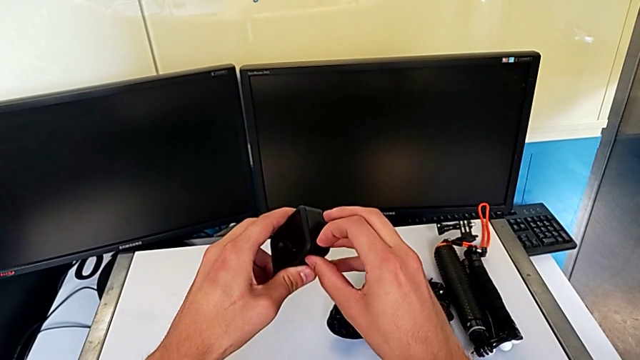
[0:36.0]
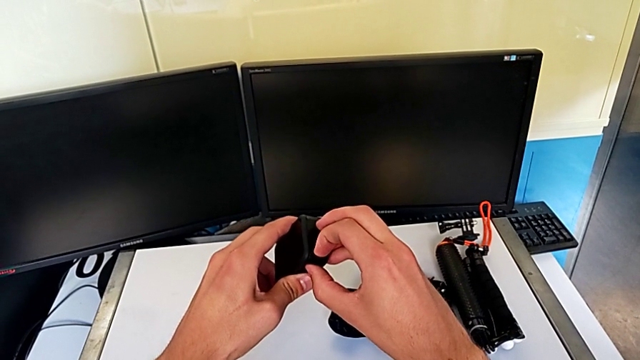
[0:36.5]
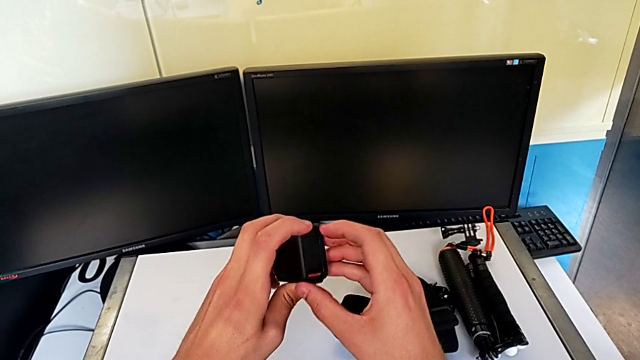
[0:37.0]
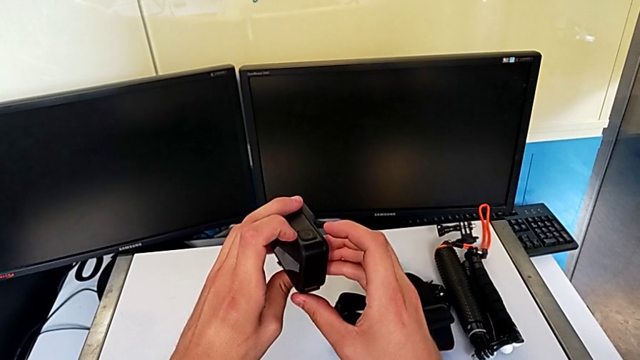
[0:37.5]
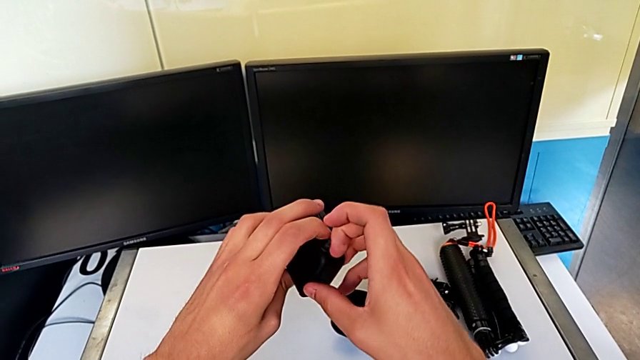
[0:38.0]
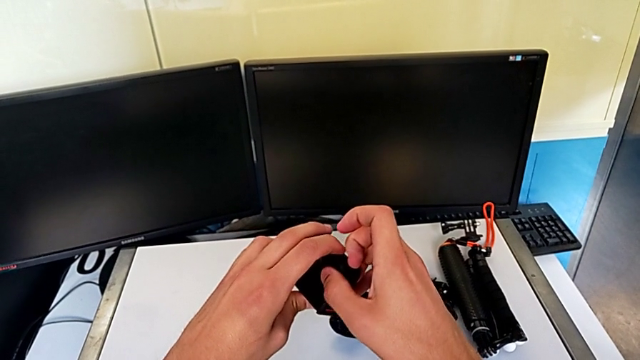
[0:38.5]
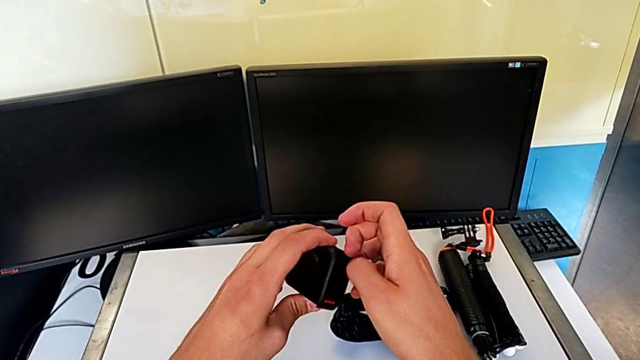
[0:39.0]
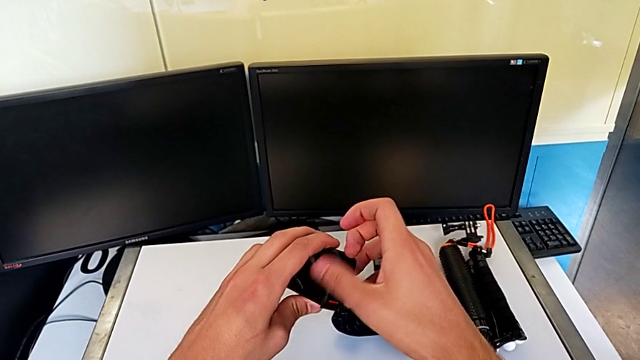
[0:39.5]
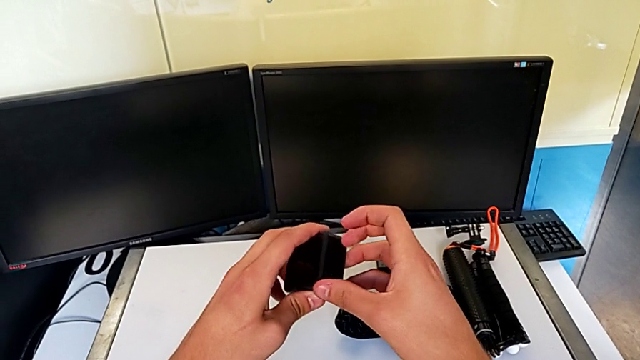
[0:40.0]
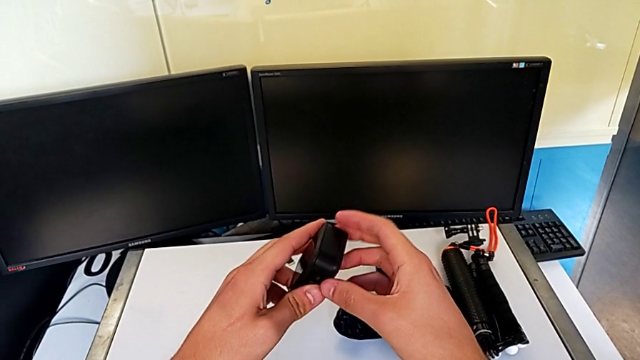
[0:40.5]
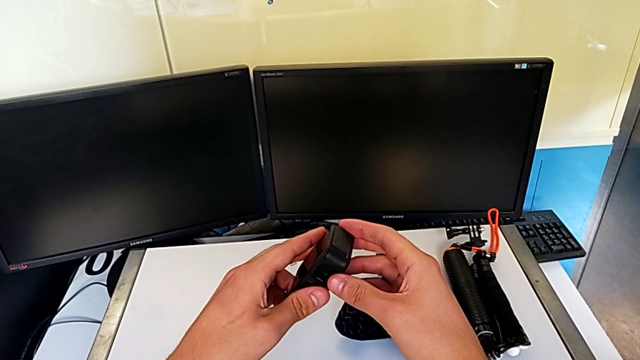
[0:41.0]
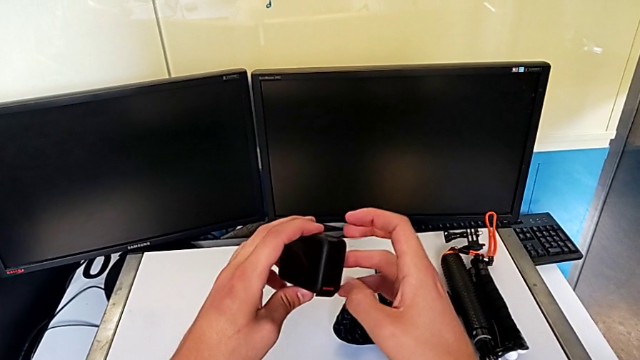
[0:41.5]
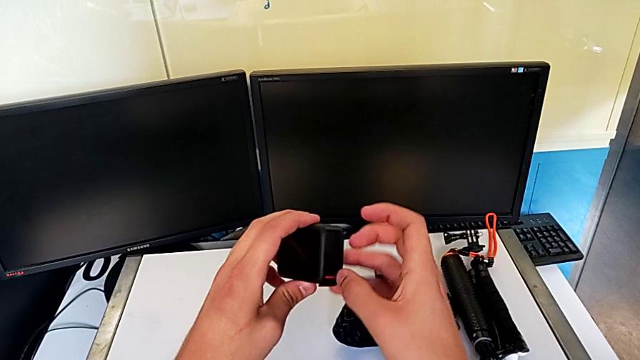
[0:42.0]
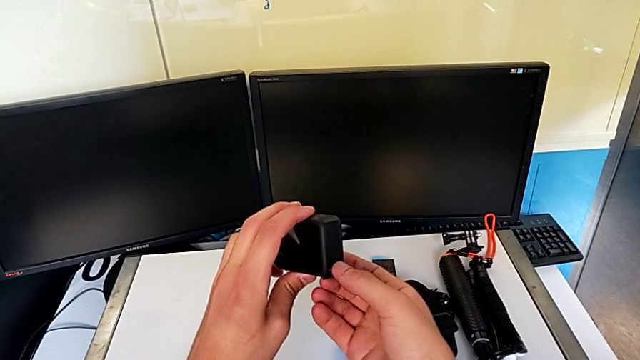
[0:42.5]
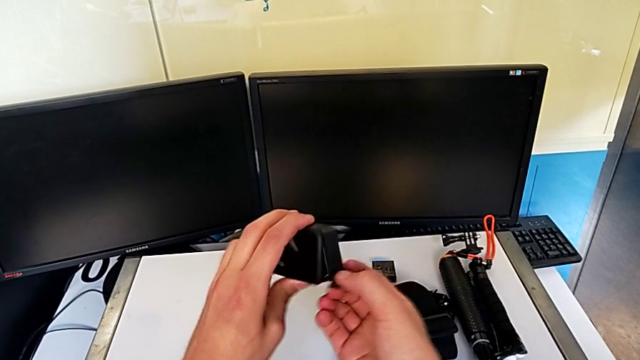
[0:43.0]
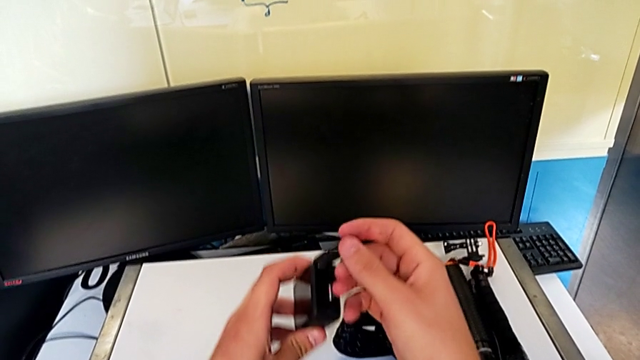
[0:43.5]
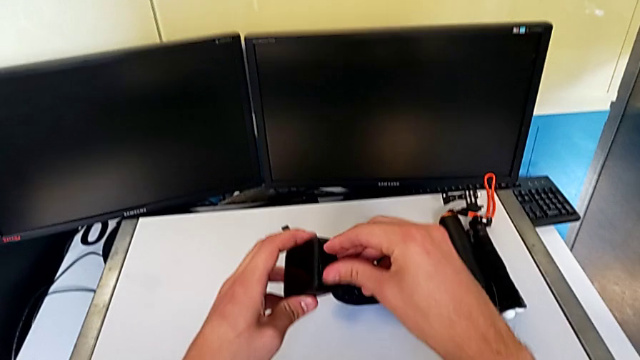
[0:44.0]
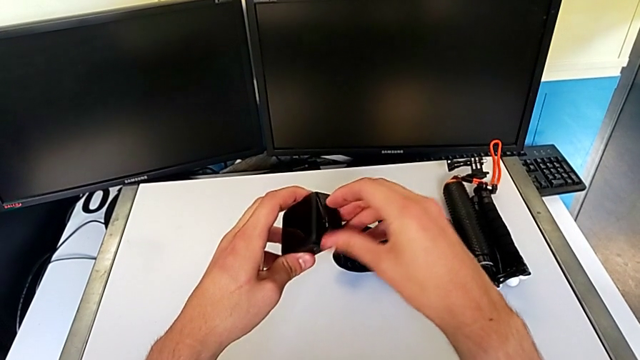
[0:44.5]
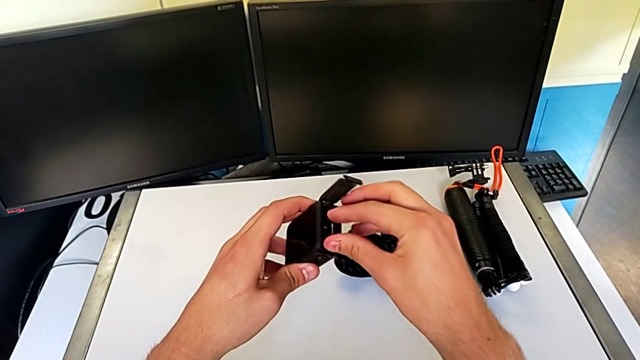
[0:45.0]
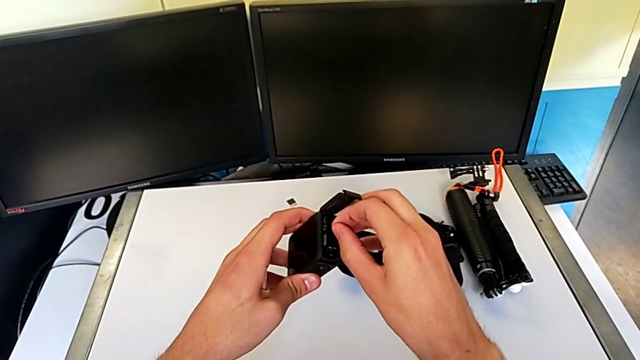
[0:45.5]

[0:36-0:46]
The camera wearer is changing the battery for the GoPro. They keep inspecting the GoPro and open the battery door.

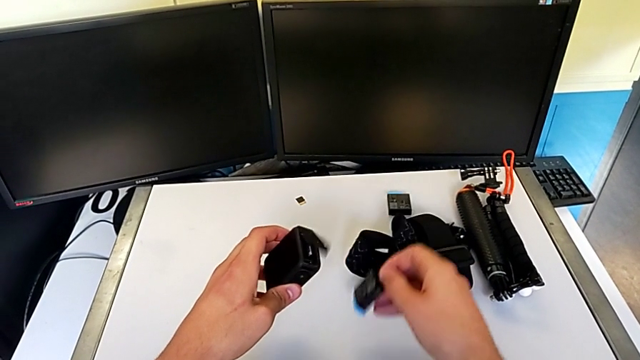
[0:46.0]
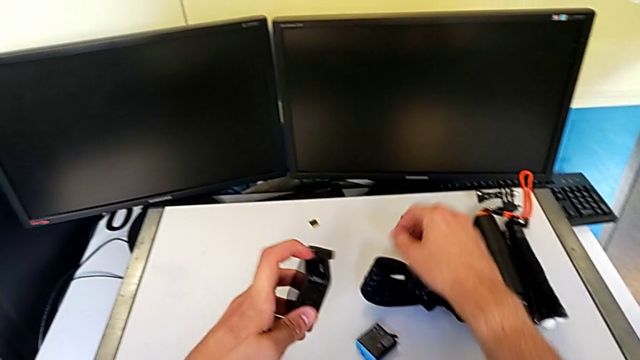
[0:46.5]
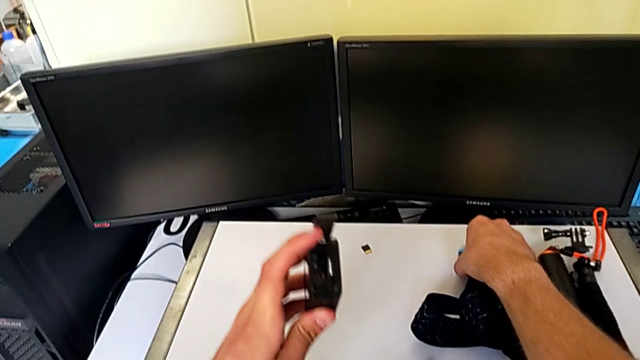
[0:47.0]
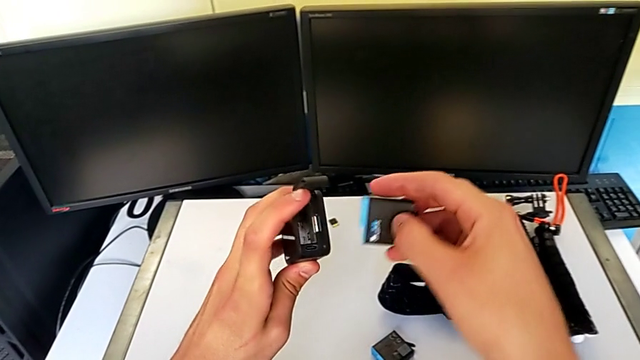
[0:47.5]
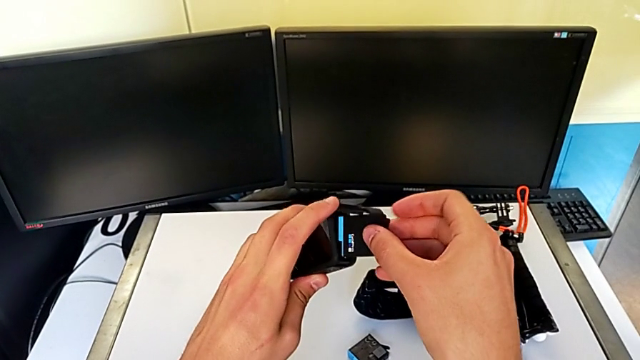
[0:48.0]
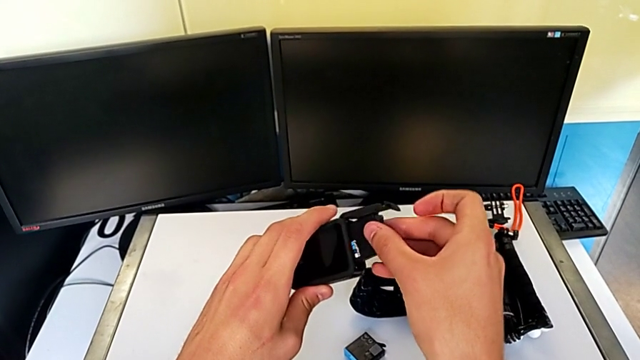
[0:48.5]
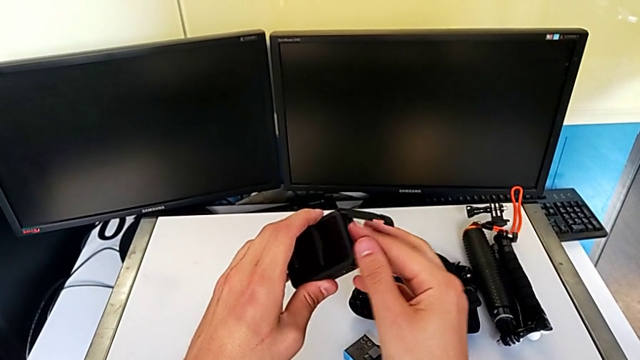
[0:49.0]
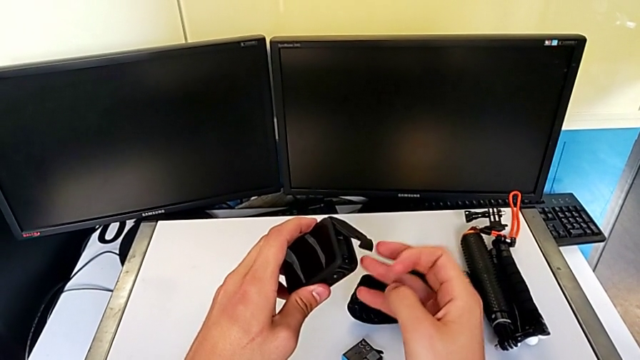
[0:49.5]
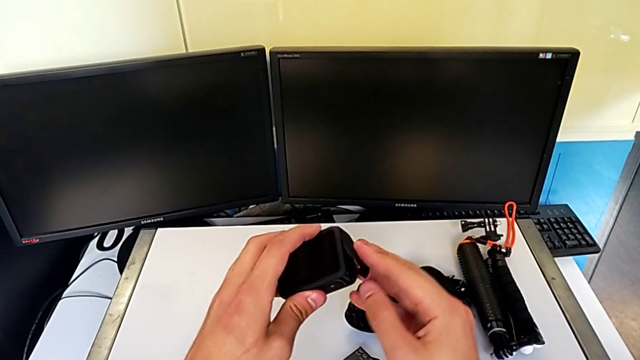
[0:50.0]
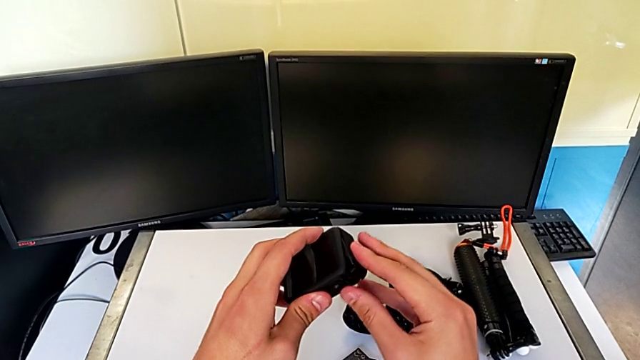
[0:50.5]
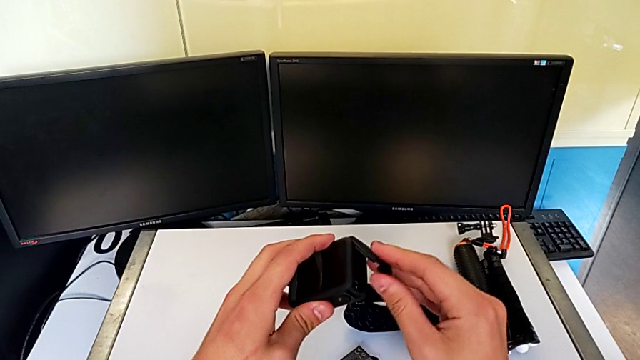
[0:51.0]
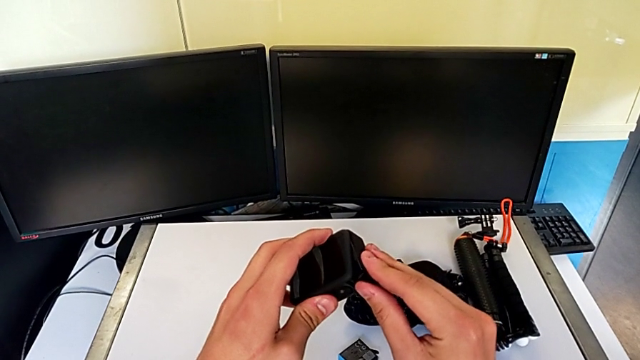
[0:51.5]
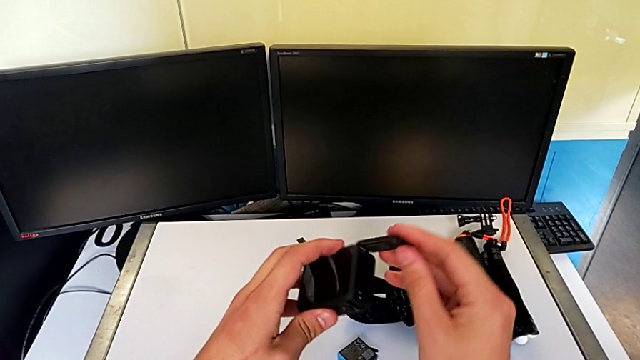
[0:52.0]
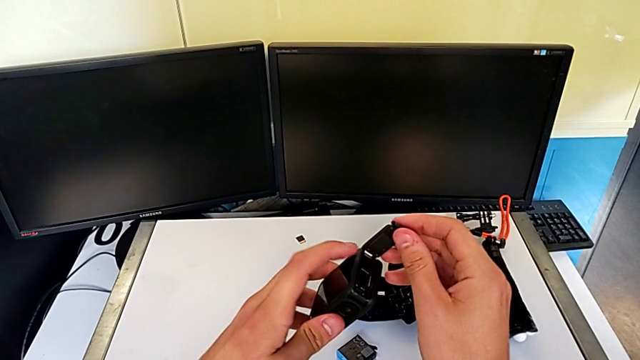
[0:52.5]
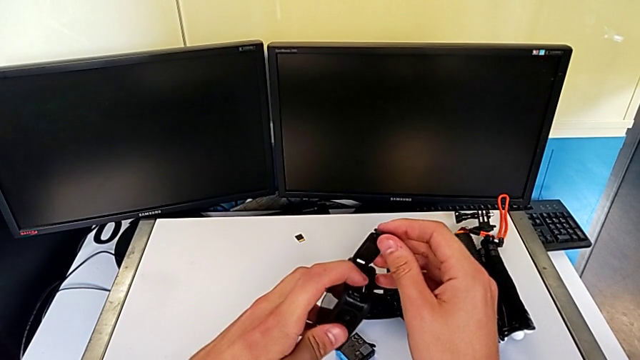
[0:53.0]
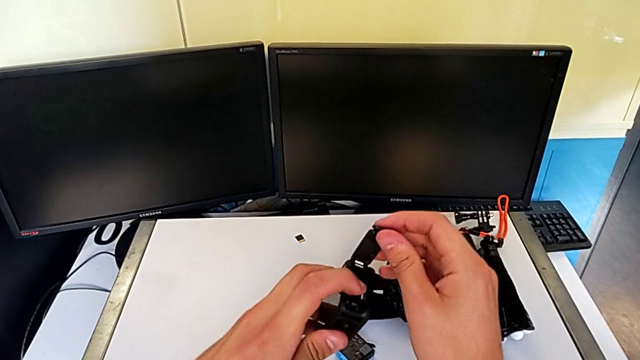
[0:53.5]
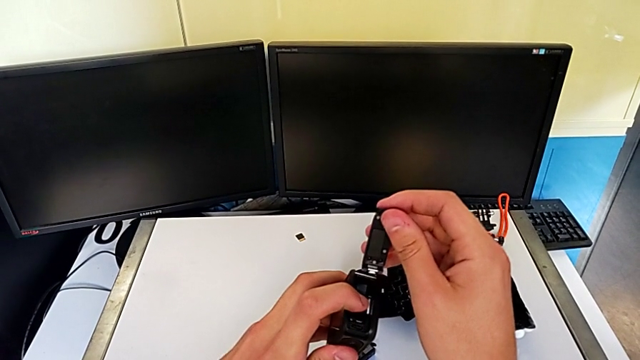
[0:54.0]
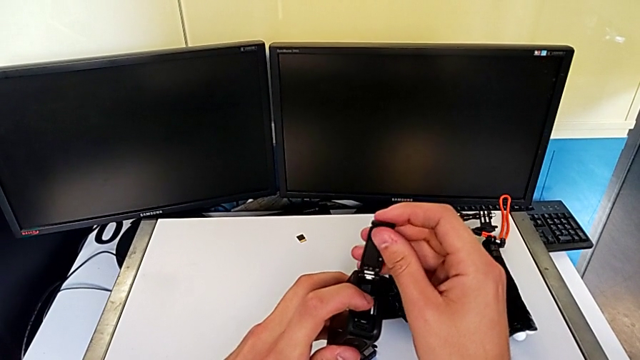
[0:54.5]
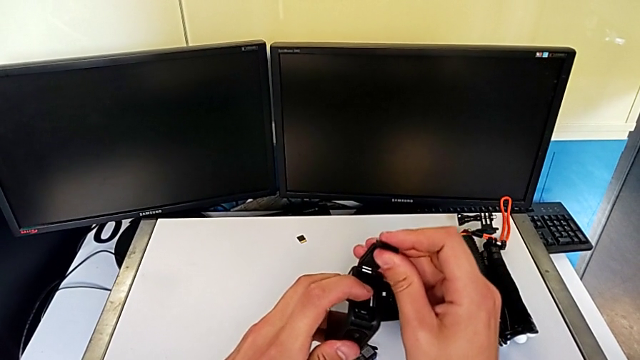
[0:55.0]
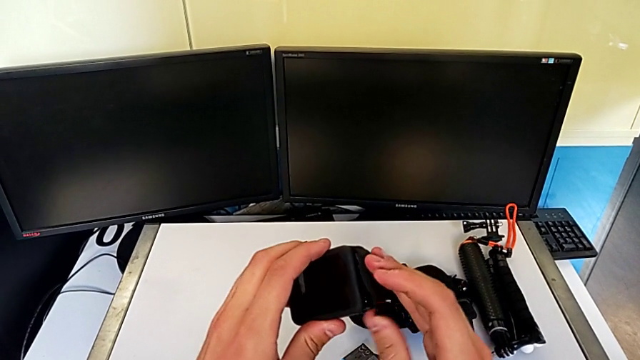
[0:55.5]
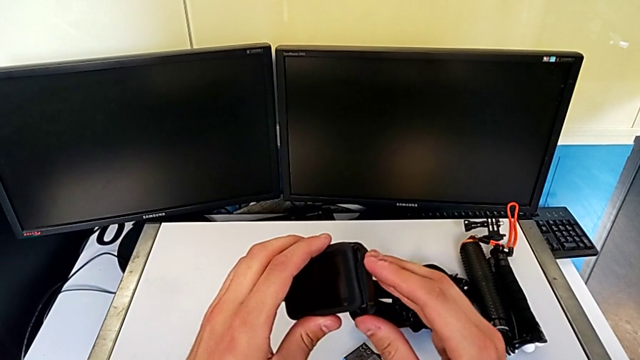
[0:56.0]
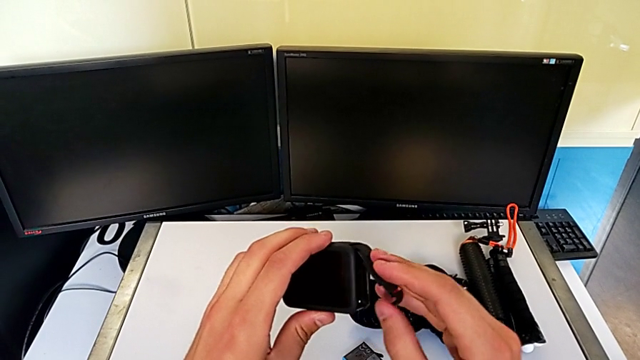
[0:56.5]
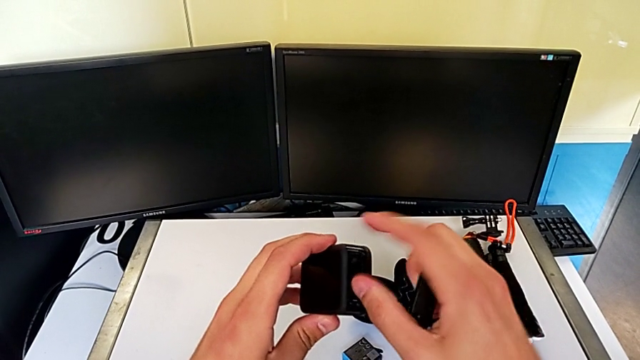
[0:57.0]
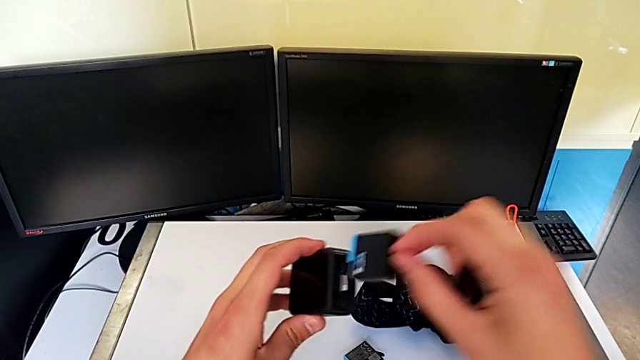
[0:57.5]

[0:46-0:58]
The camera wearer is changing the battery for the GoPro. They exchange the battery and close the battery door.
